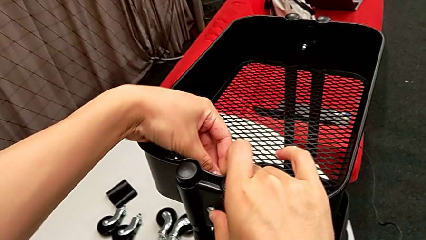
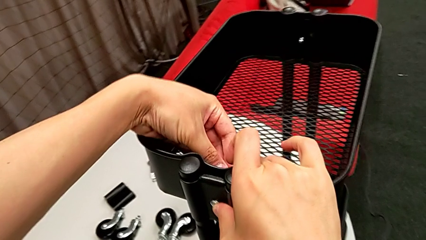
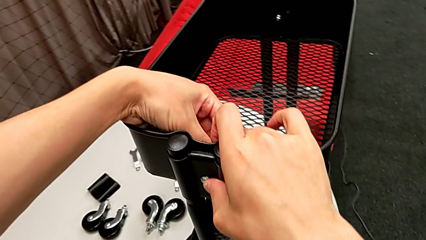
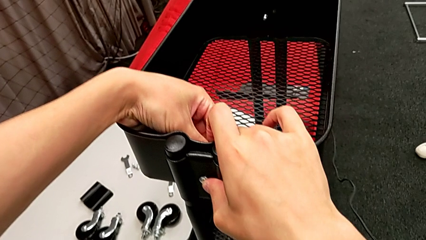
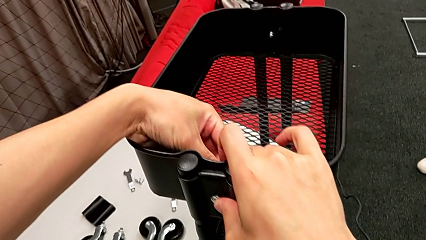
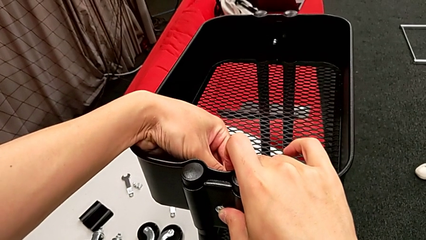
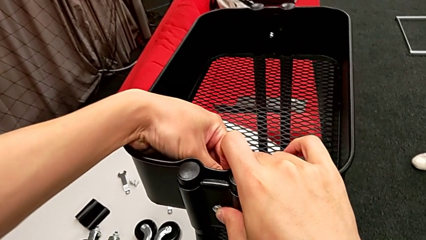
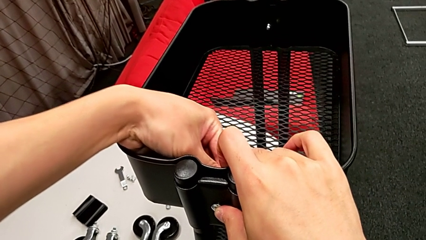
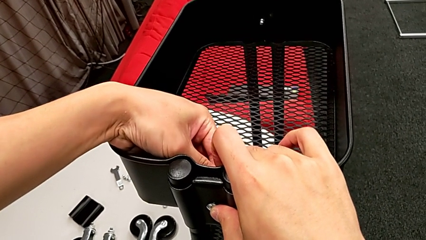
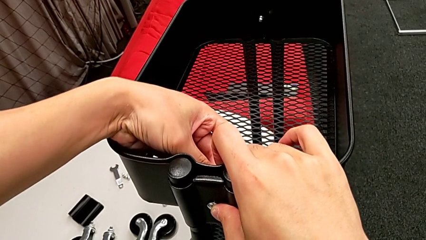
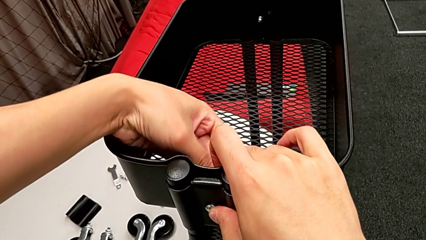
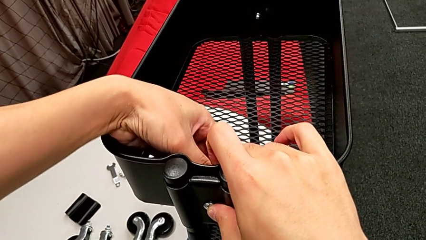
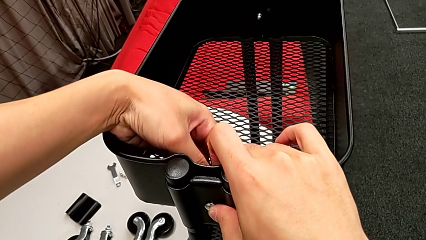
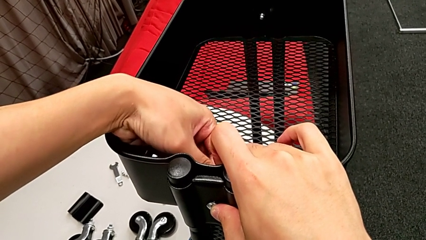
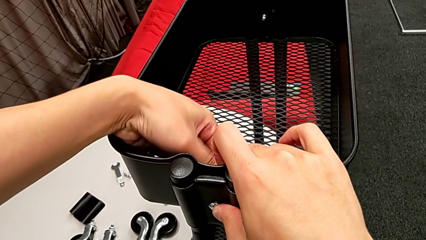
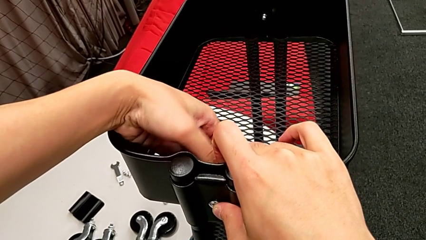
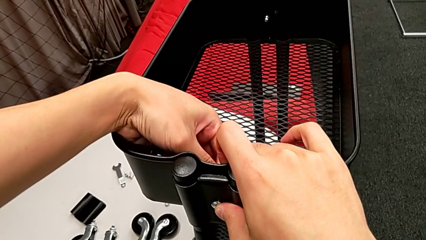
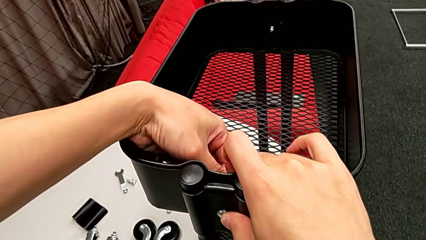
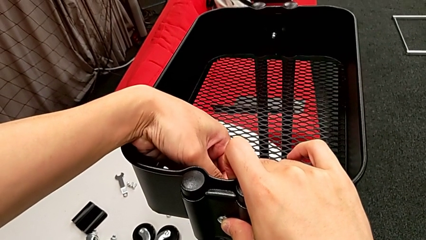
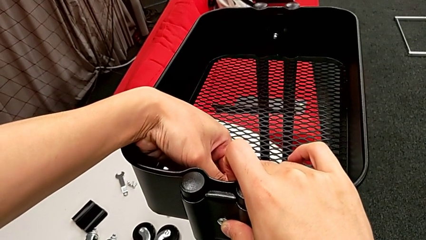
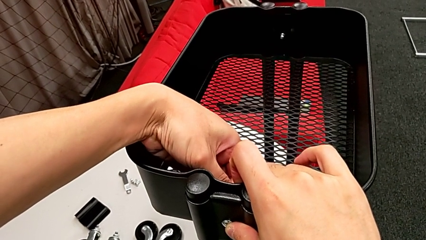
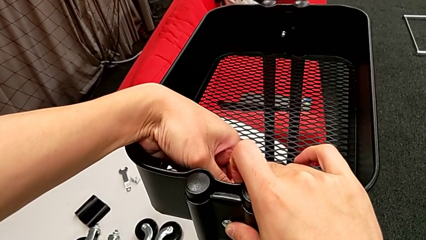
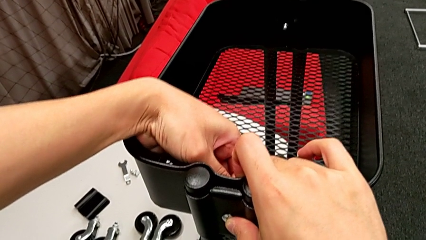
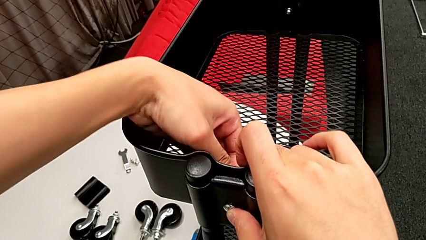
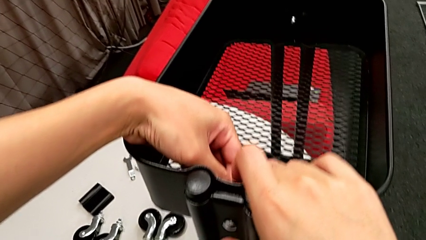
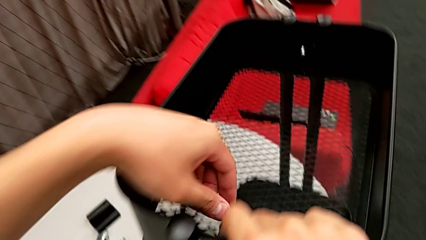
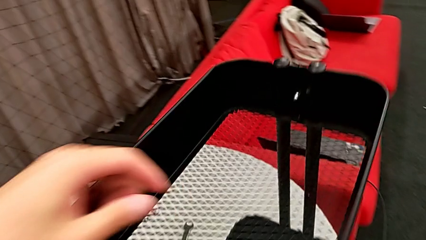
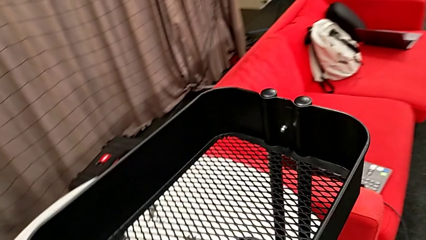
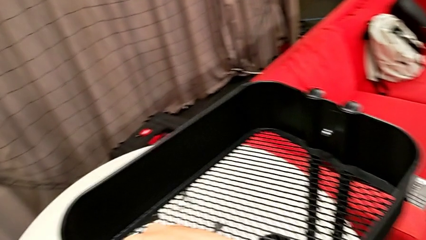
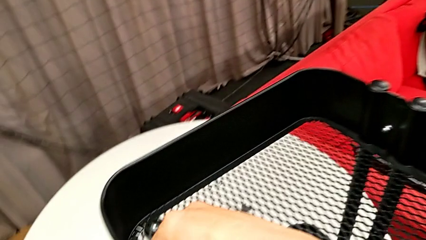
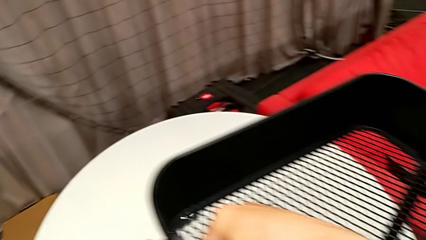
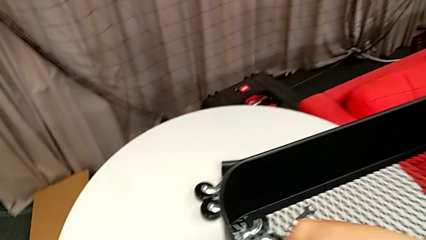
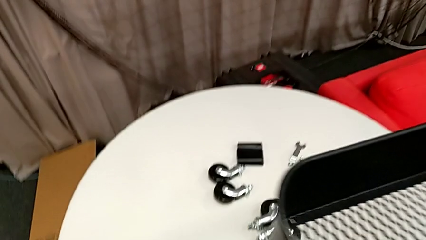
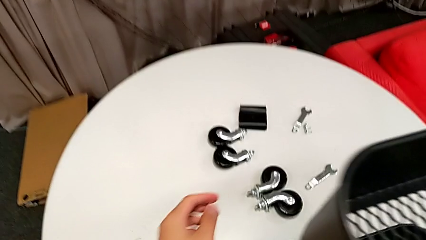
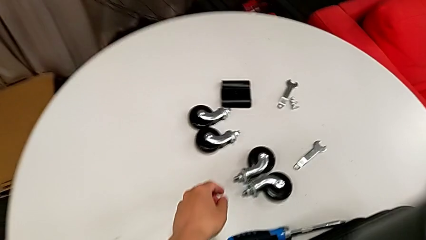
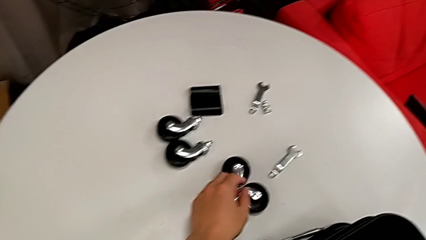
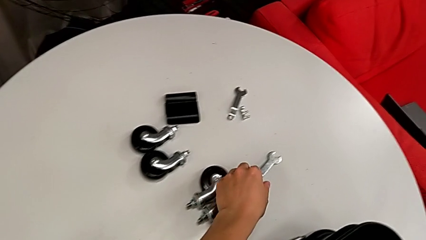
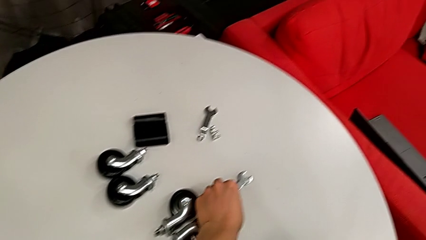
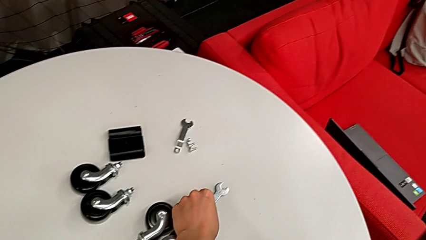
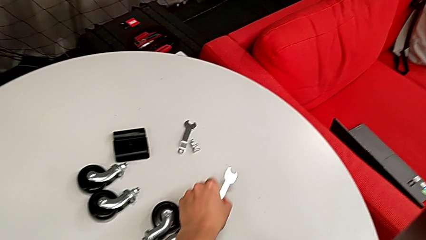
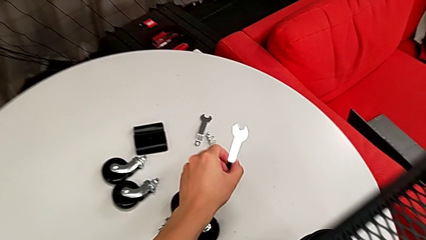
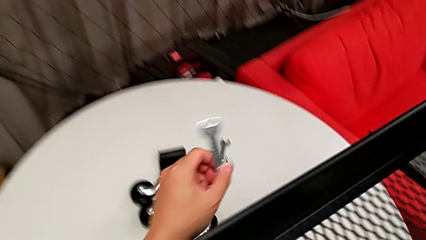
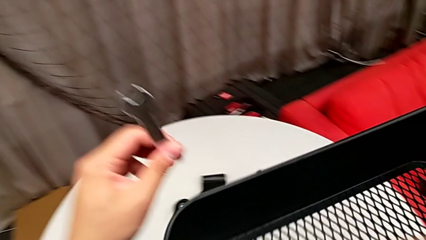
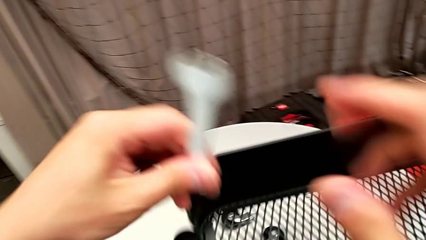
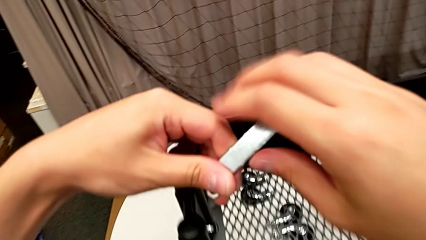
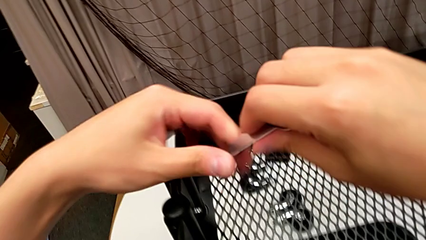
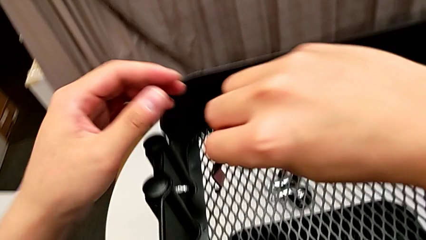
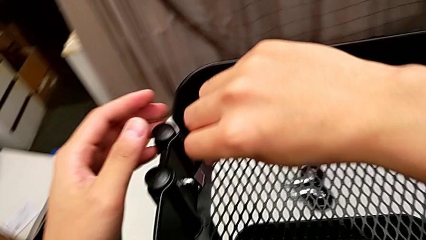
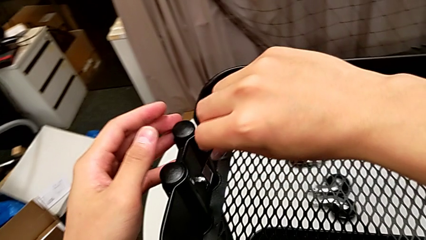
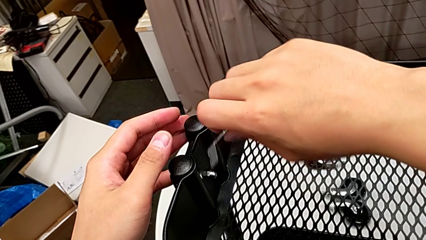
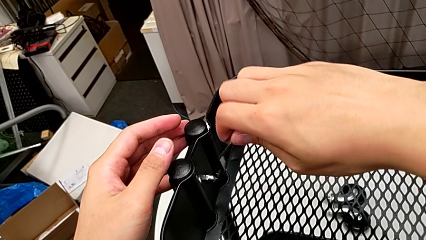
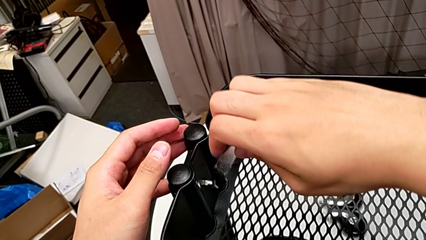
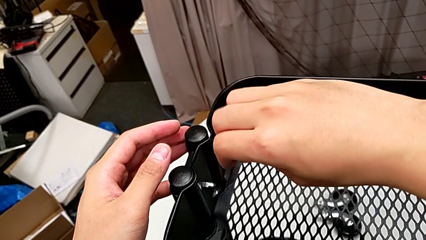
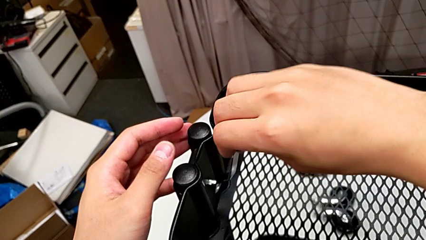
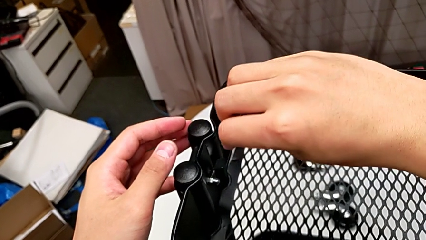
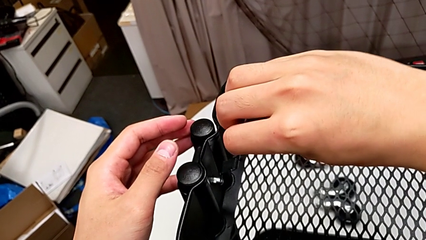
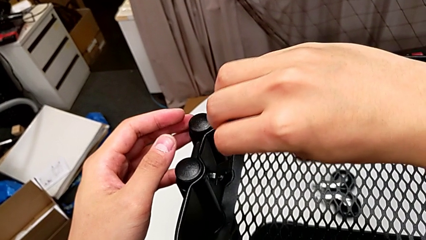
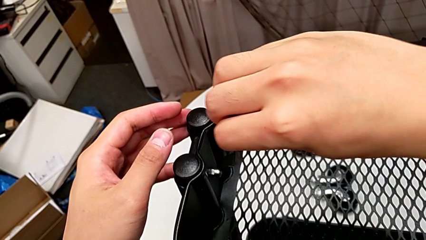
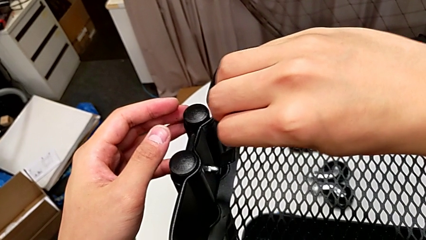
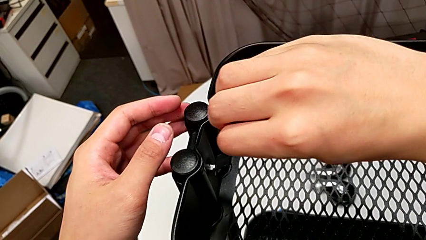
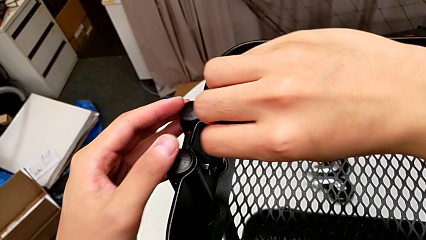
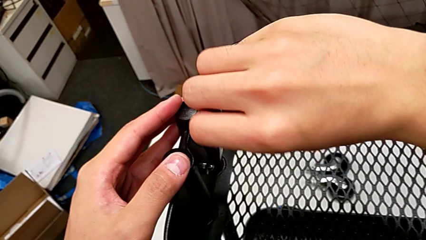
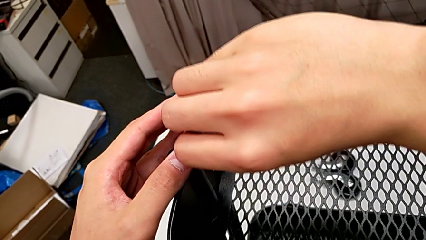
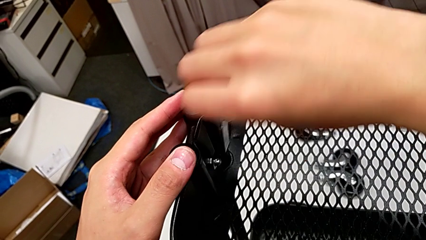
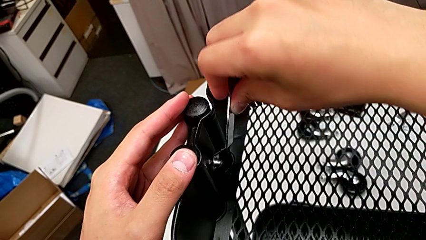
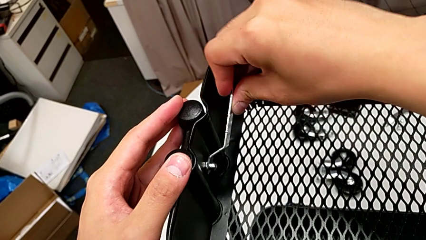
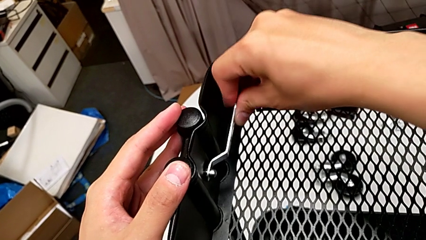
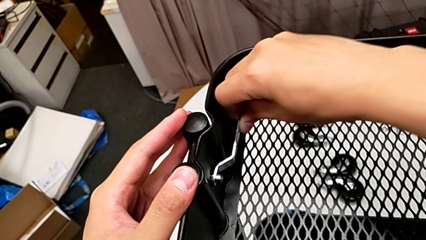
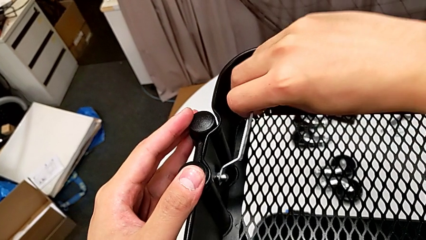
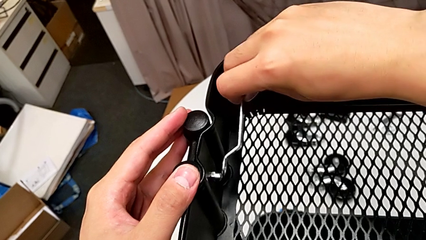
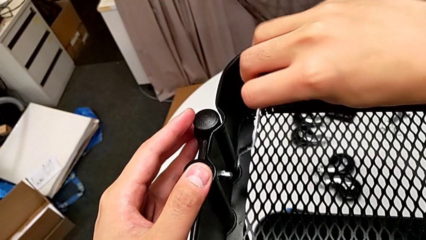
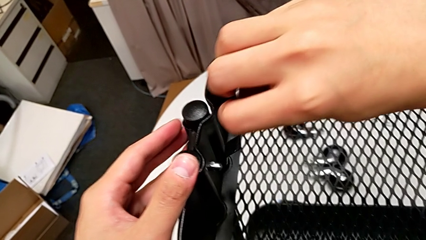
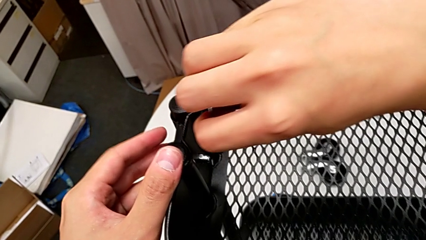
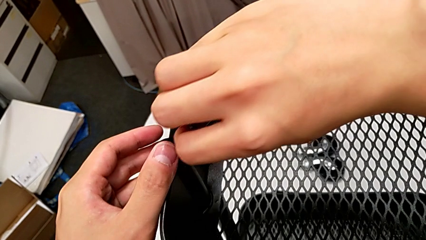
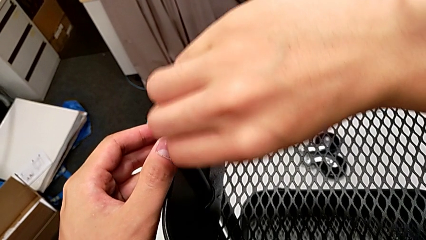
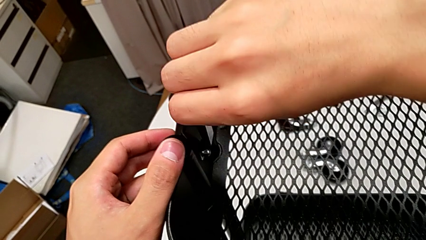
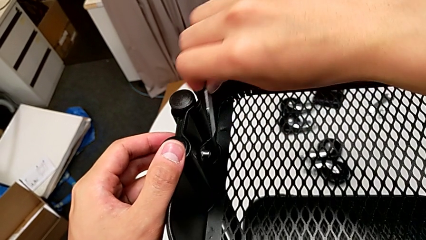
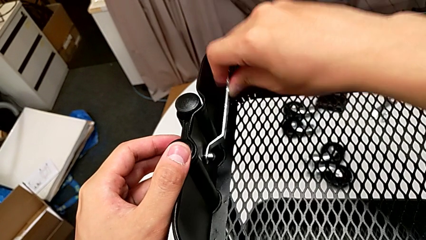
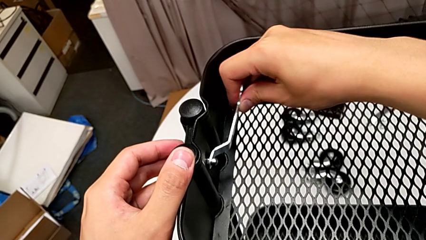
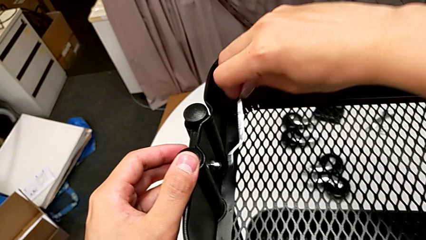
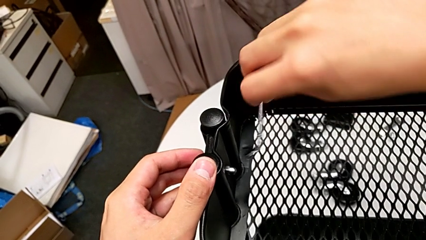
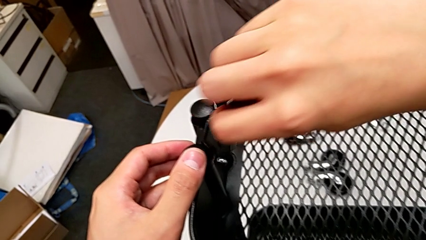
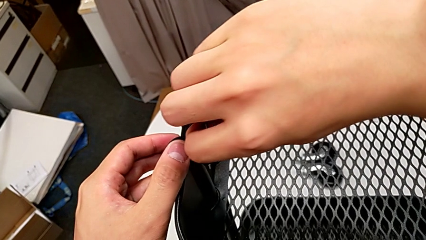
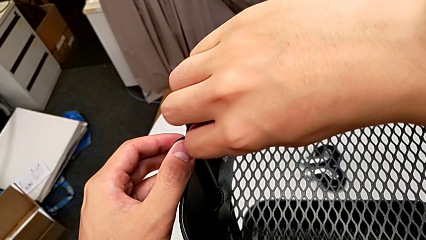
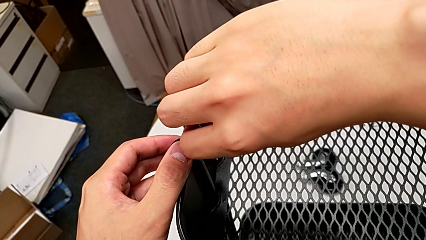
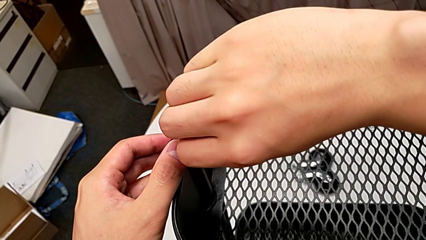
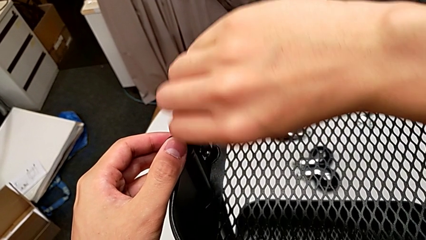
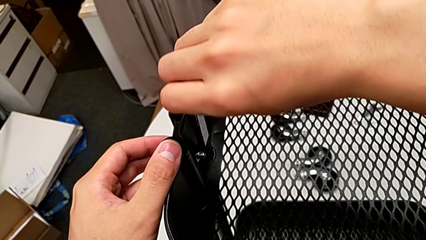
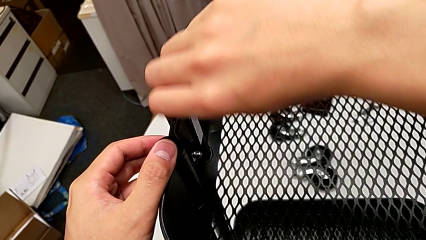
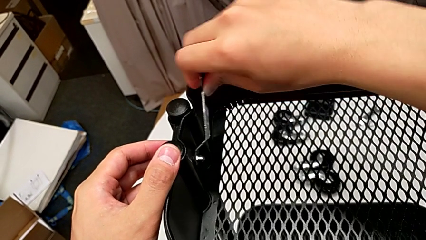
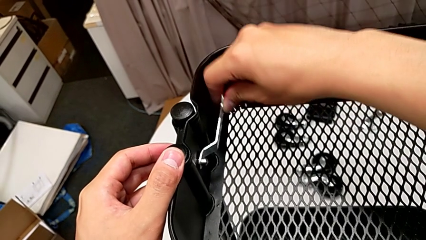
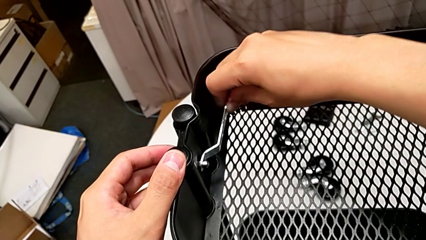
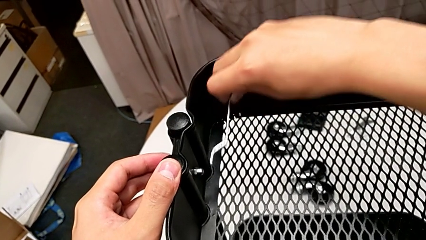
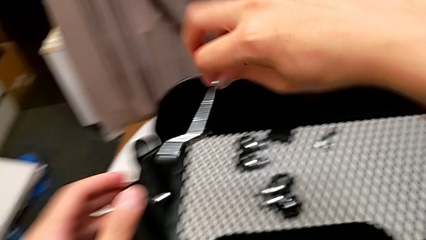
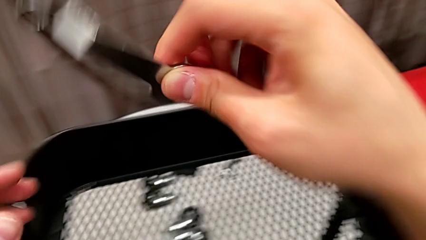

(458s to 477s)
The camera wearer is screwing the top grid tray. They keep screwing the fourth hexagon cap nut, grab the spanner wrench and screw the fourth hexagon cap nut.
